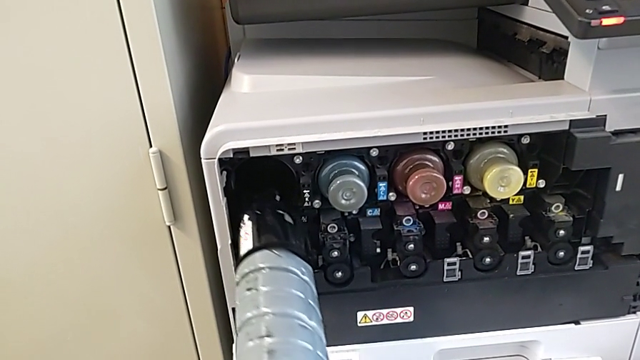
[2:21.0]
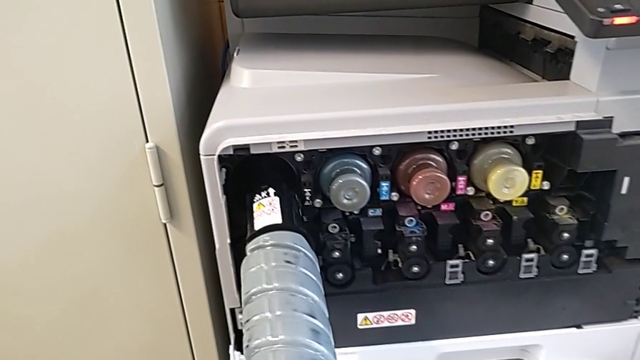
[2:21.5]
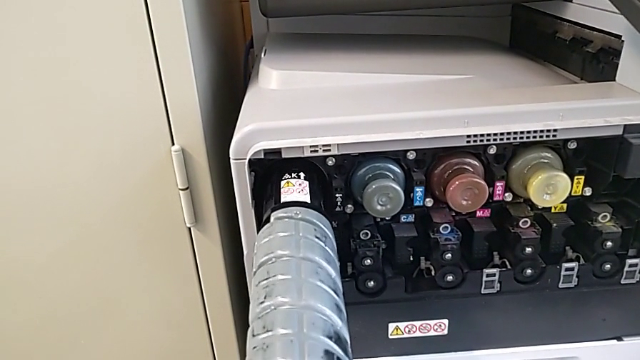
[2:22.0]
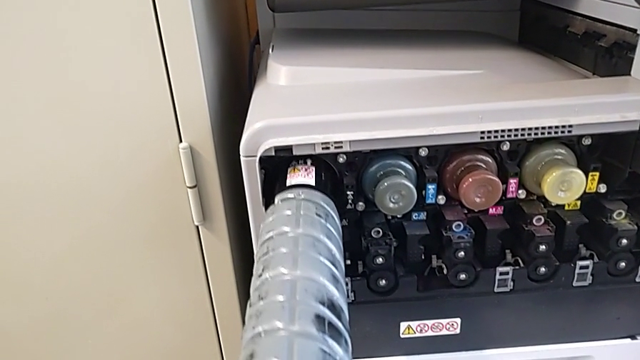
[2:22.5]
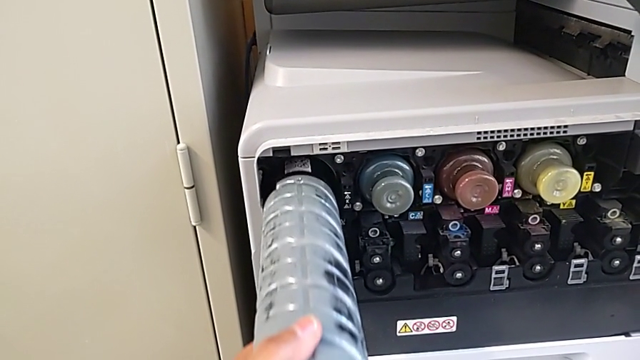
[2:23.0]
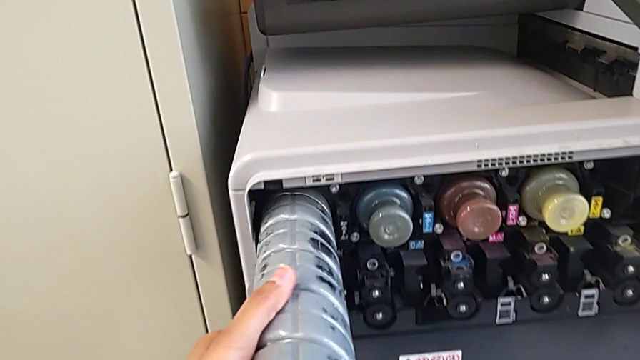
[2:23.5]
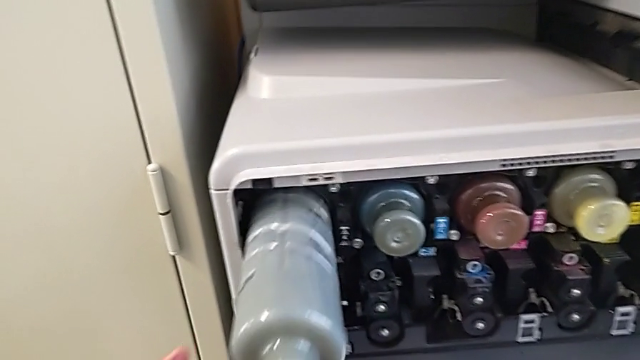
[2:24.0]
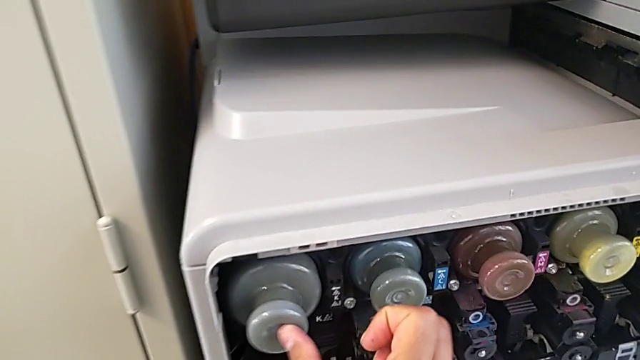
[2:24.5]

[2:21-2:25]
The camera wearer is exchanging the black ink cartridge. They insert the new ink cartridge.
